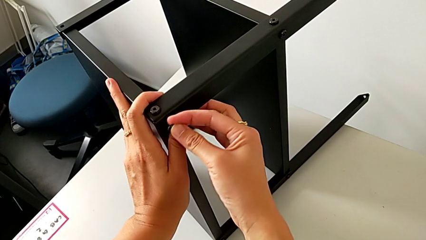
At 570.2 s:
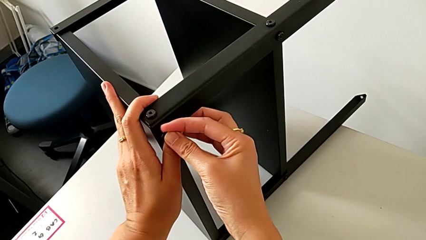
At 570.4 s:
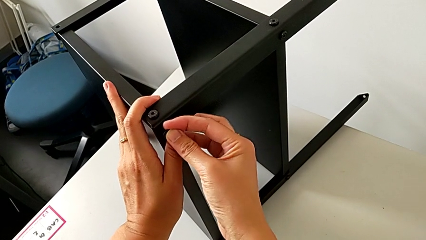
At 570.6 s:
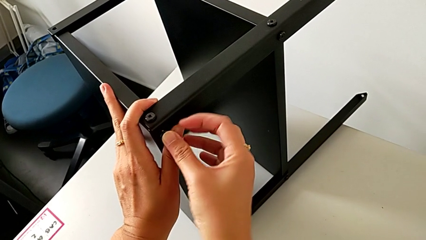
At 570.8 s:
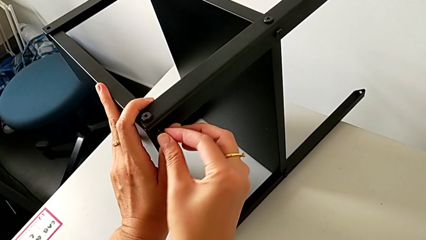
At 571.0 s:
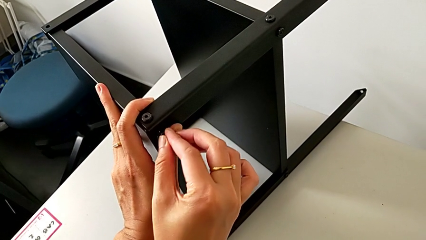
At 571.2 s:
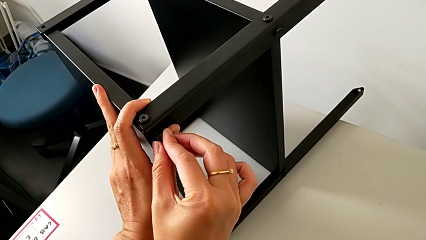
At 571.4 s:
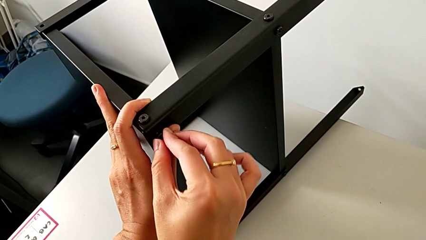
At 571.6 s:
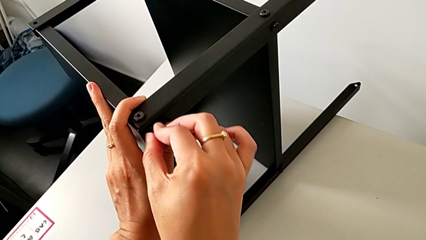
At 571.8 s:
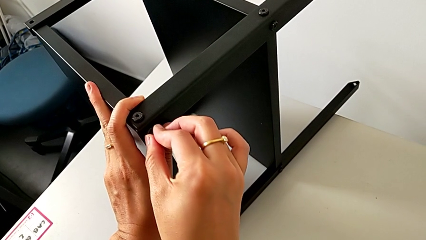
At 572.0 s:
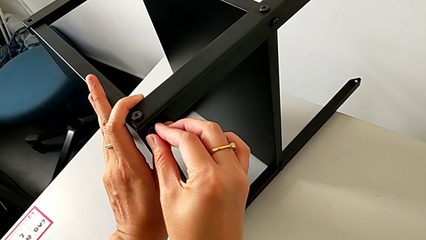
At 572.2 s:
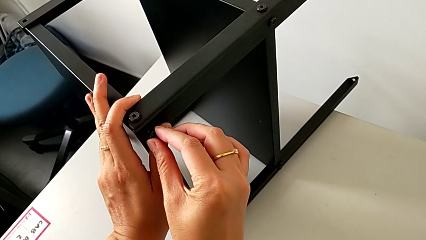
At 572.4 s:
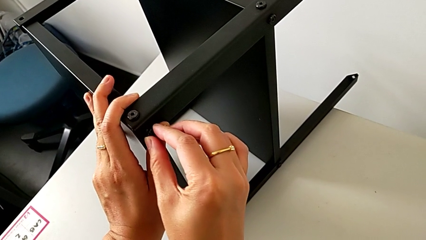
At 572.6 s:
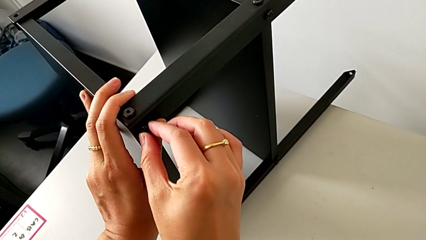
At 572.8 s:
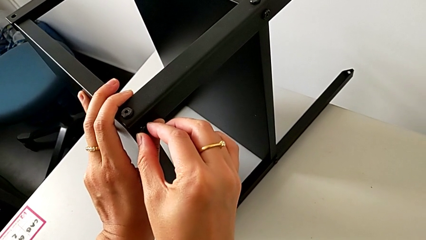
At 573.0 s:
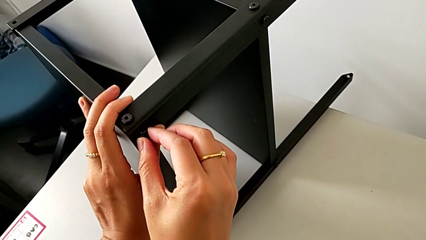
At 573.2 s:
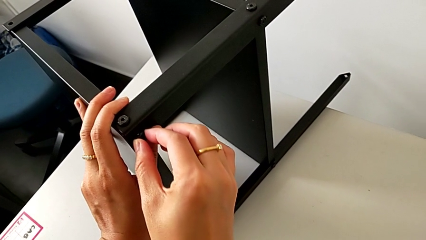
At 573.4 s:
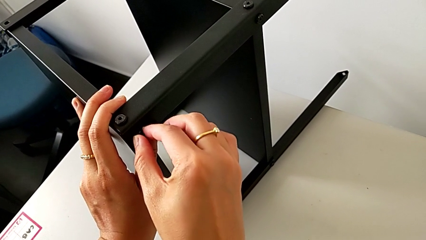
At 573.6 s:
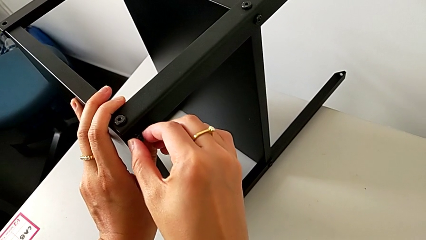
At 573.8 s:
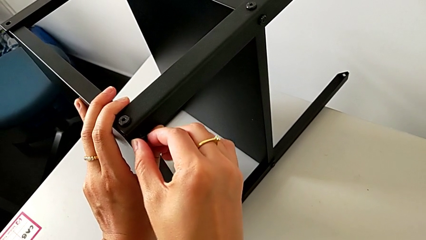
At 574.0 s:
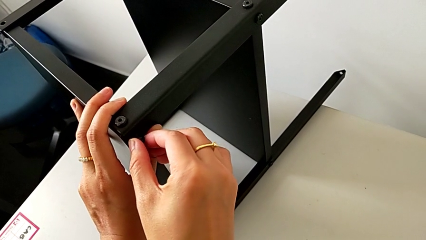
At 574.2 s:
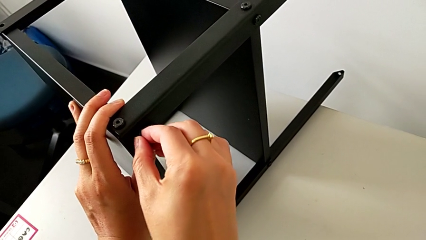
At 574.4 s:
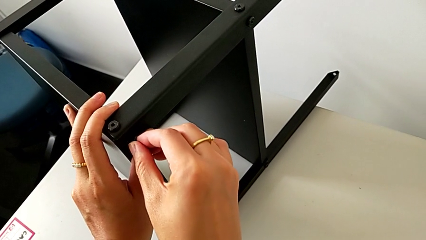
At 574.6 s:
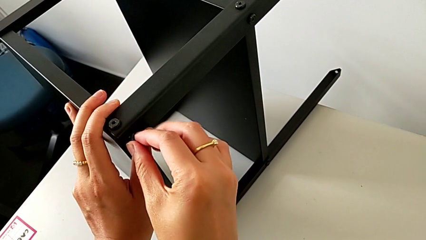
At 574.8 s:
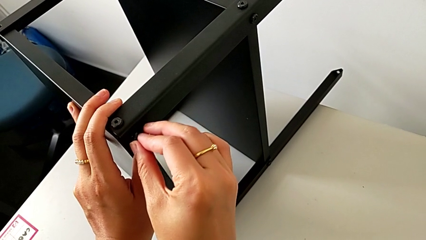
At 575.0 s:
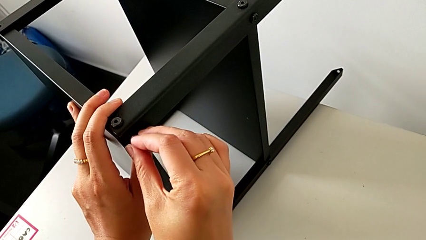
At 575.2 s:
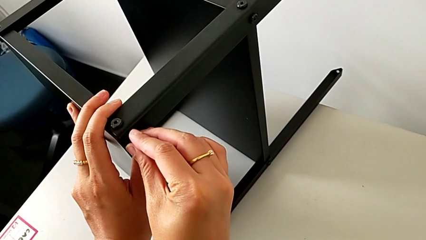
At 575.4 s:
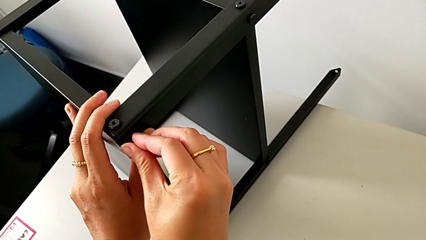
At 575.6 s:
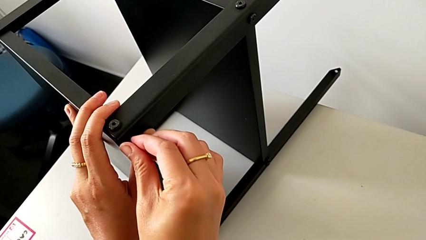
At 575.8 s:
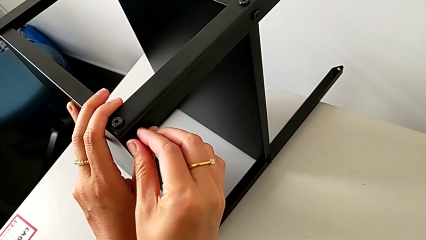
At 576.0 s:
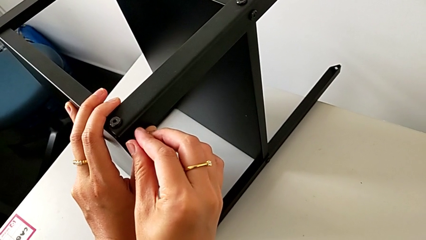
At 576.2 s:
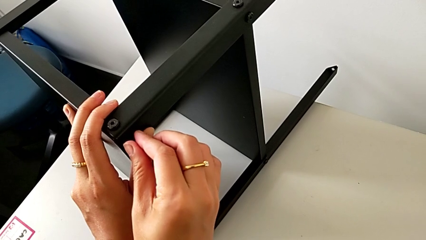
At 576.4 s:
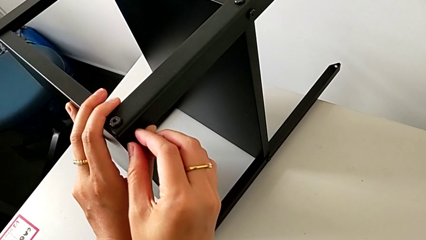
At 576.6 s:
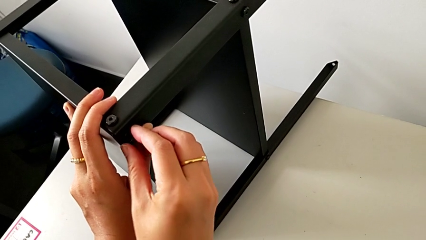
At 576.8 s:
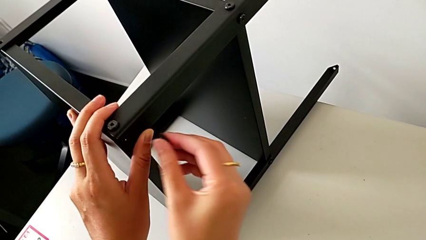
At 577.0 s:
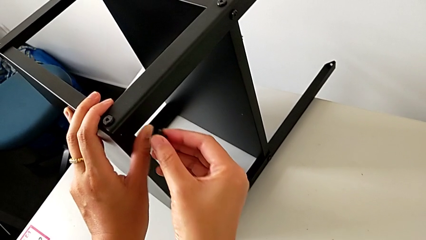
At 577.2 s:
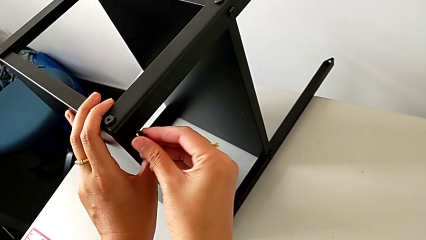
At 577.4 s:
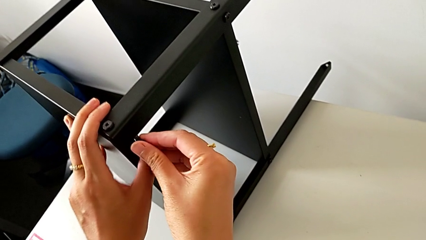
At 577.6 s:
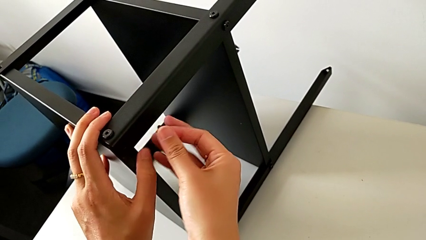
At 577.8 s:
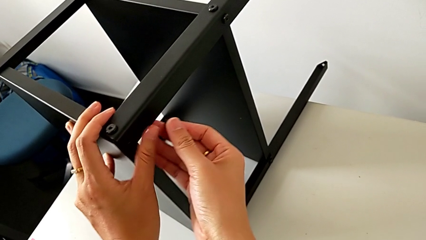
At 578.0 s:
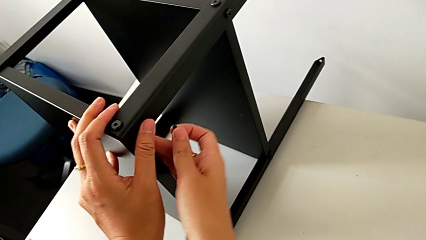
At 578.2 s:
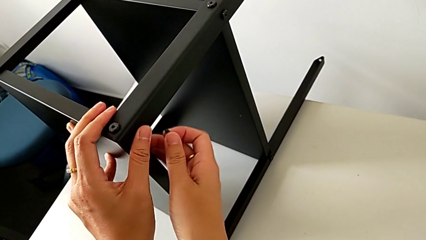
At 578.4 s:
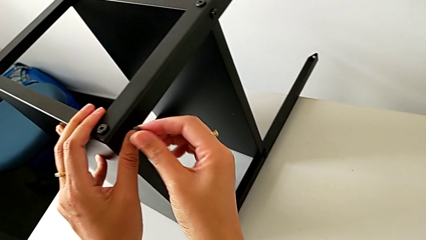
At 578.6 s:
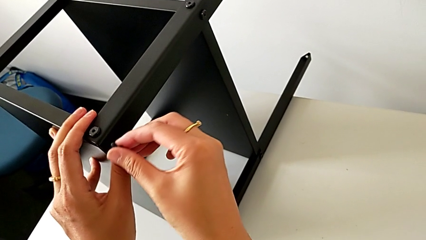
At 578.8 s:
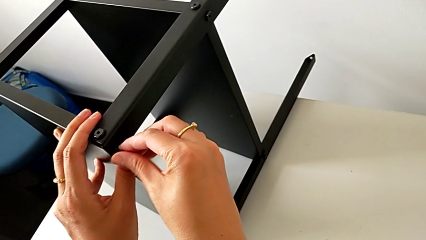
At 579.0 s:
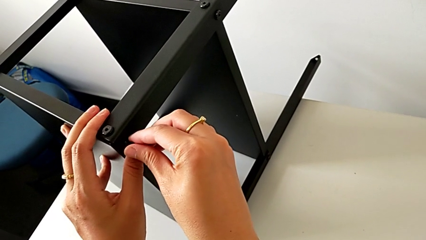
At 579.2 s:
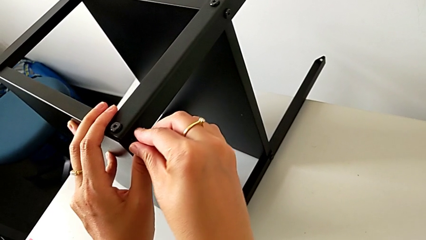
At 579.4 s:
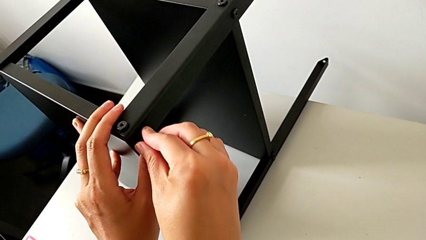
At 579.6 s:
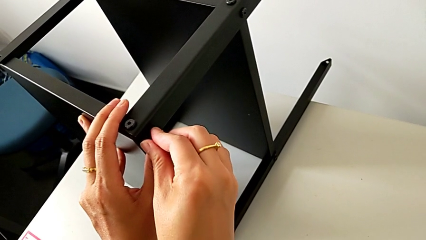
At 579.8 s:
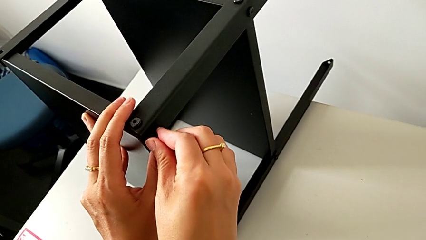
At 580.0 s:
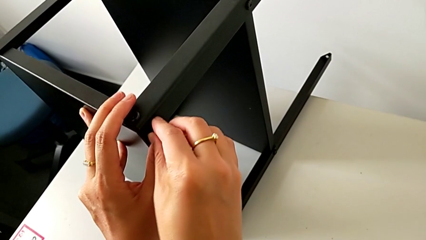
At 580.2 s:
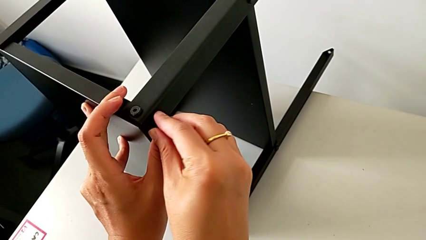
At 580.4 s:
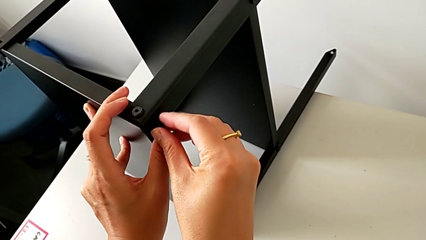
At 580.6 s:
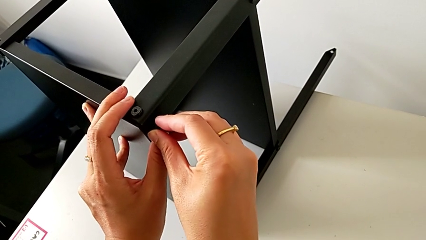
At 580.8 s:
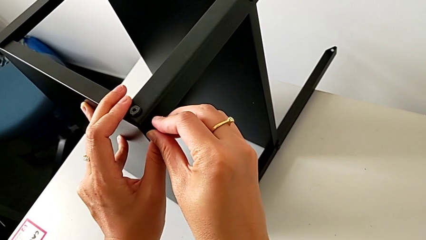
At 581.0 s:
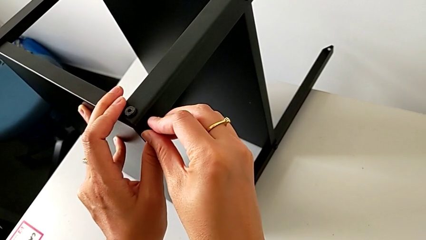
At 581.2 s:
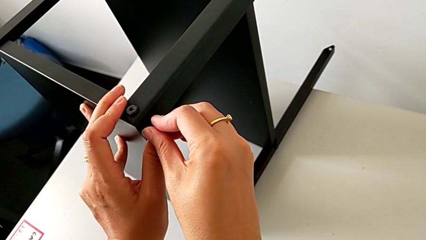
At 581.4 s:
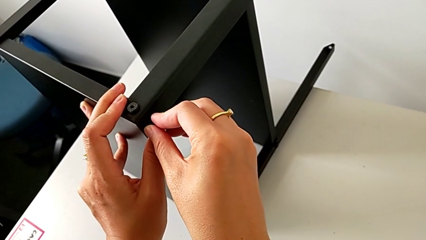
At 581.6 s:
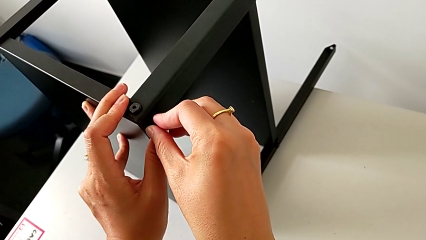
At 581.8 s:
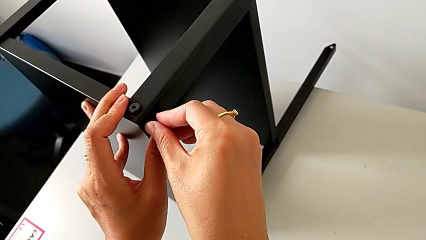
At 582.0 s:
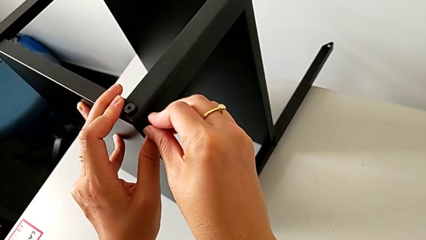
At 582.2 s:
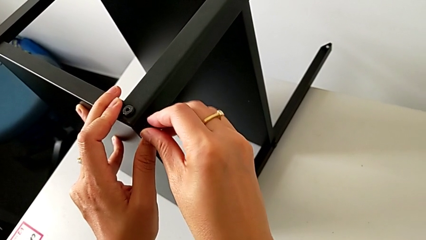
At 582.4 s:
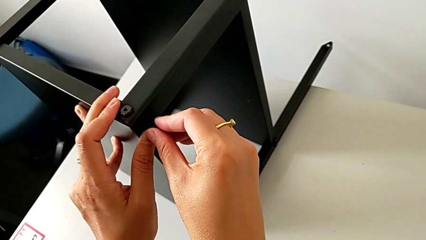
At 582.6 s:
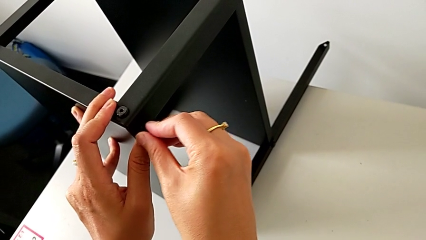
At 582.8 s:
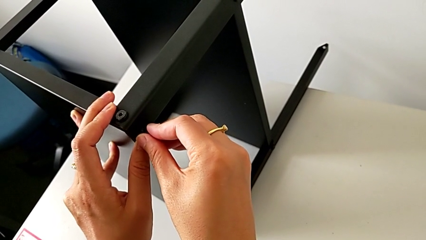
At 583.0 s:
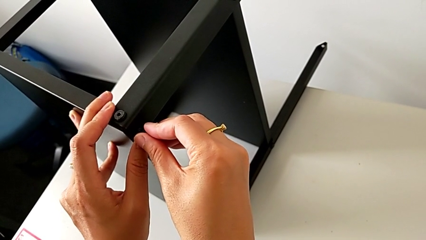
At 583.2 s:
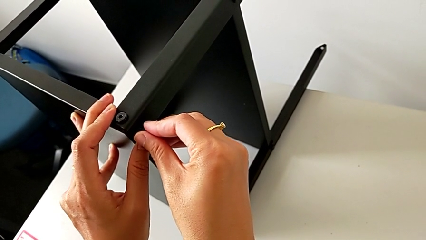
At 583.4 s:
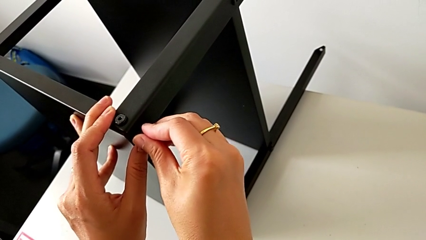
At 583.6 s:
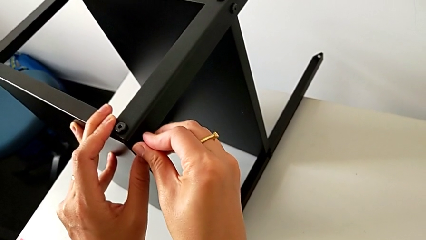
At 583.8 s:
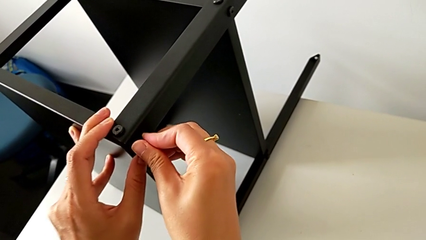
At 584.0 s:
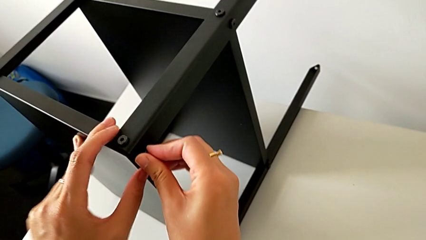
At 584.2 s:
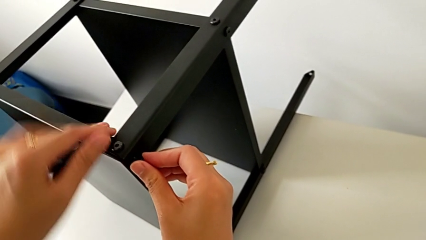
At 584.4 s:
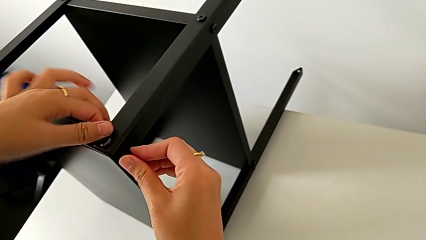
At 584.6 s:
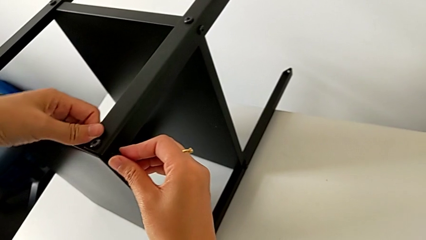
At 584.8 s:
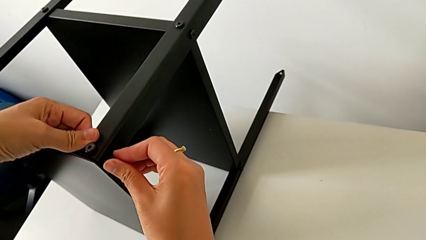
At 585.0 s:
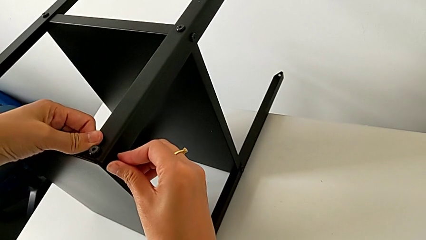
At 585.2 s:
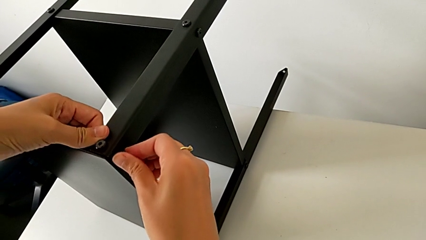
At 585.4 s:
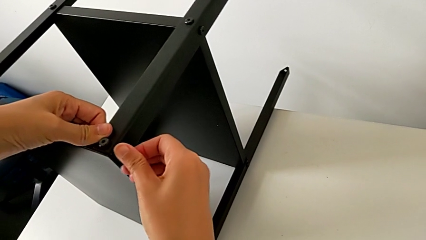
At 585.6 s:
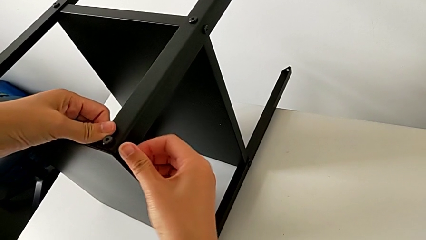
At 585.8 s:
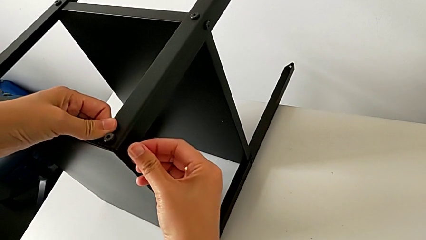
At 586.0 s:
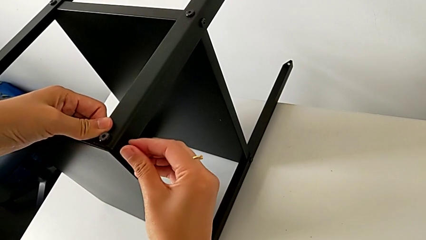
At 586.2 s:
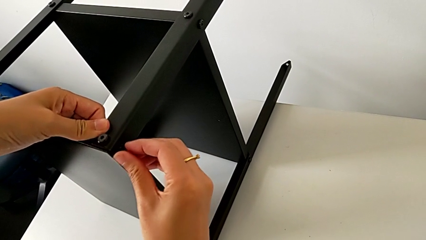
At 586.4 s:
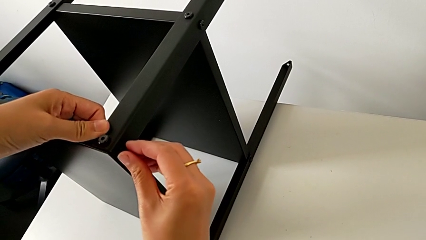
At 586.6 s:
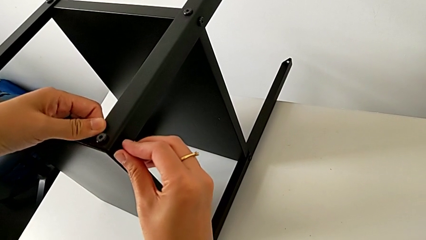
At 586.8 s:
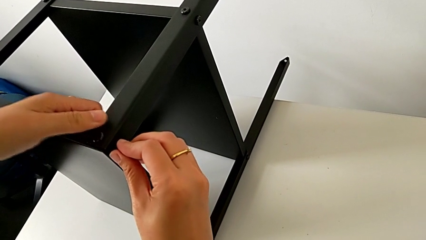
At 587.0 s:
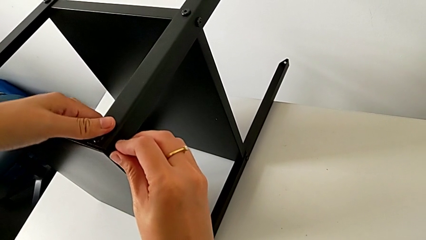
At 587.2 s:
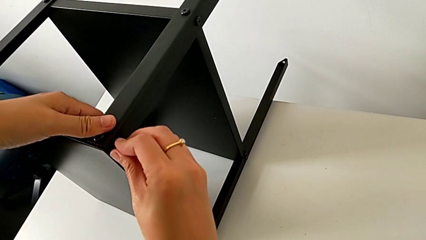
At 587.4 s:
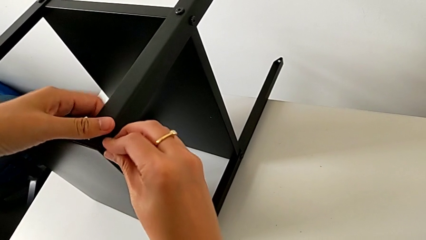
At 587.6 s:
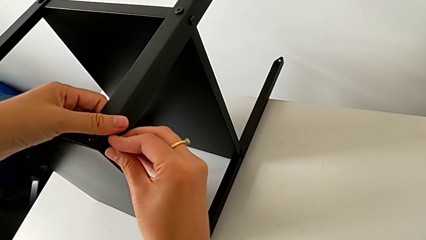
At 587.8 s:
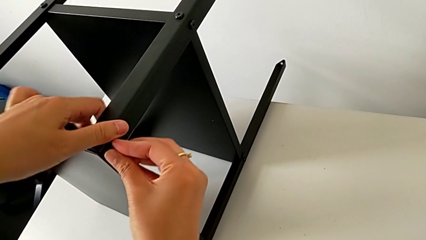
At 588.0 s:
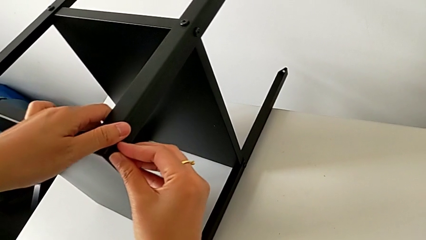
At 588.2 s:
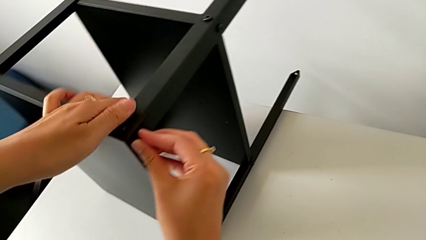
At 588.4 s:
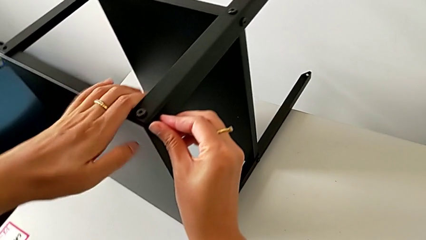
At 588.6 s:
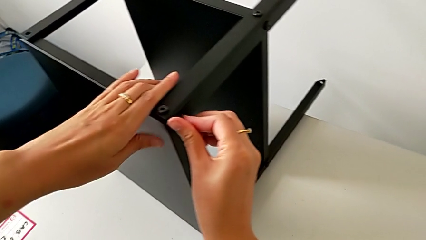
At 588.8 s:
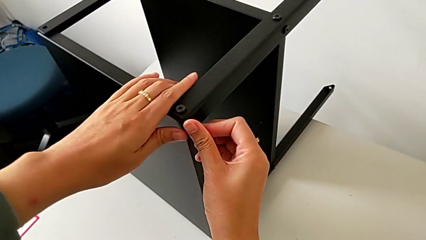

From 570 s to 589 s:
The camera wearer is assembling the third leg onto the top tray. They wrongly insert the hex socket head, withdraw it, hold it and begin to wrongly insert it with the right hand.
